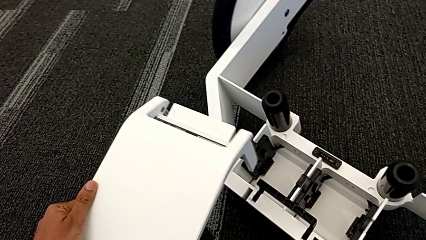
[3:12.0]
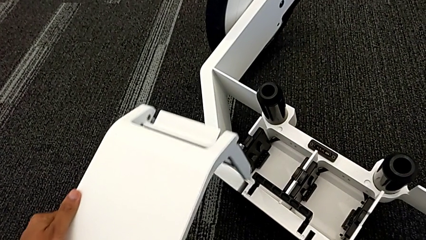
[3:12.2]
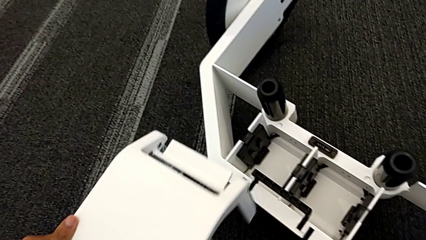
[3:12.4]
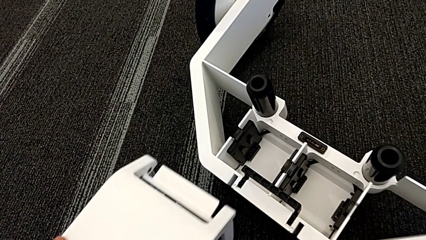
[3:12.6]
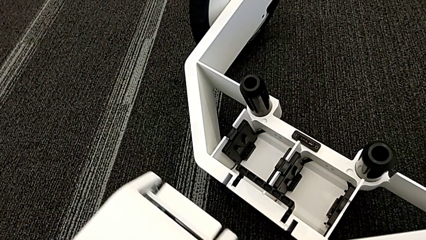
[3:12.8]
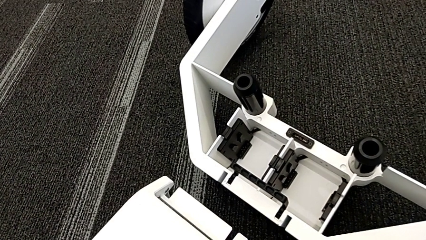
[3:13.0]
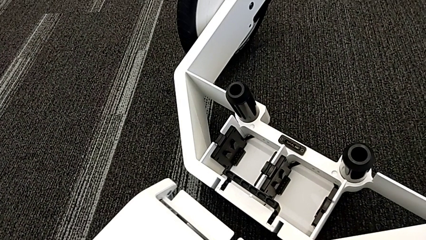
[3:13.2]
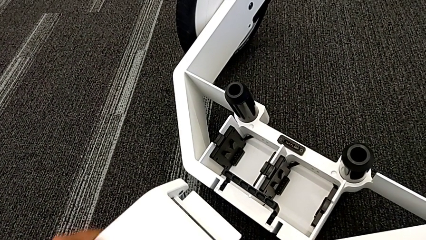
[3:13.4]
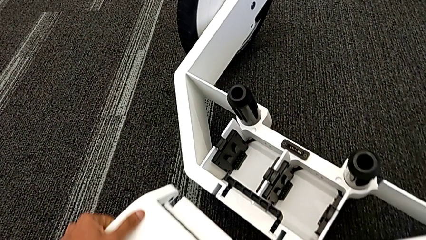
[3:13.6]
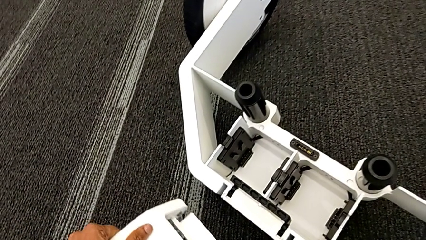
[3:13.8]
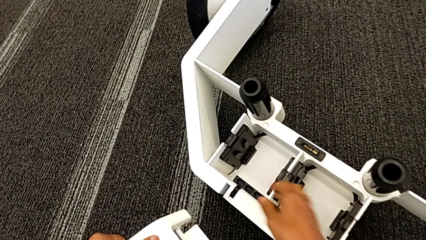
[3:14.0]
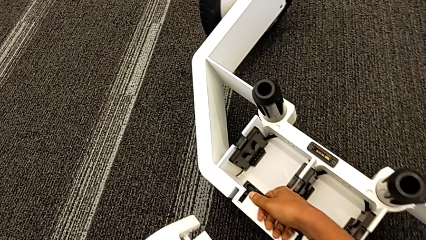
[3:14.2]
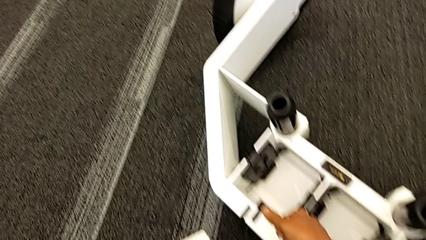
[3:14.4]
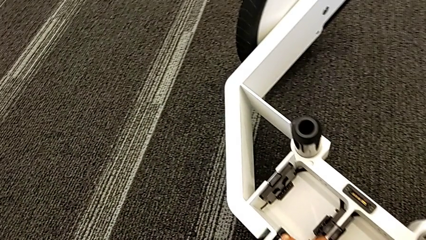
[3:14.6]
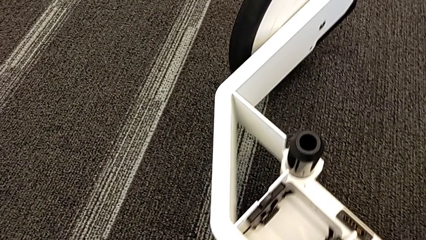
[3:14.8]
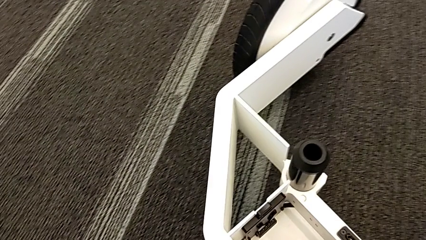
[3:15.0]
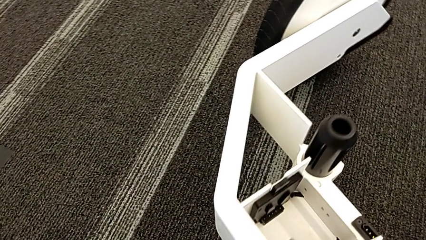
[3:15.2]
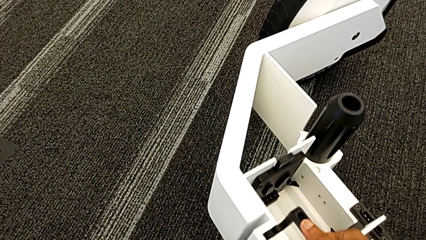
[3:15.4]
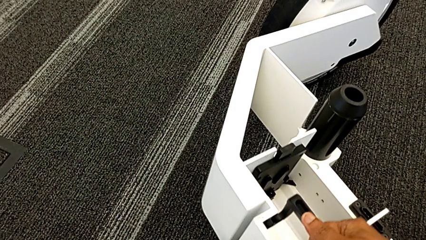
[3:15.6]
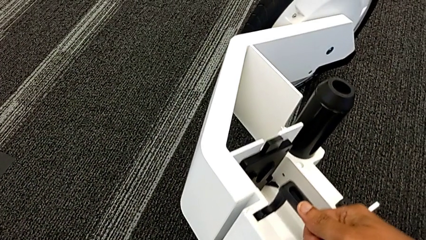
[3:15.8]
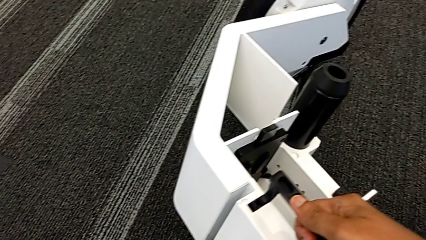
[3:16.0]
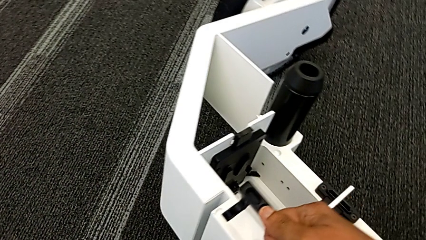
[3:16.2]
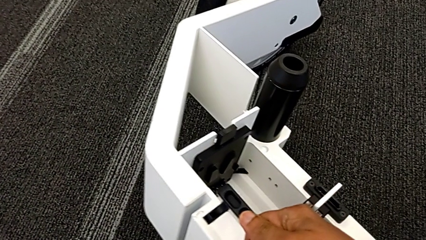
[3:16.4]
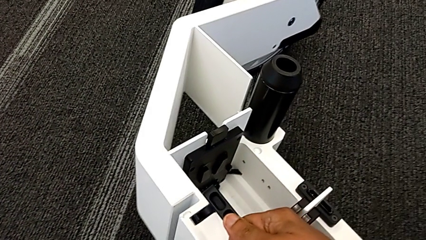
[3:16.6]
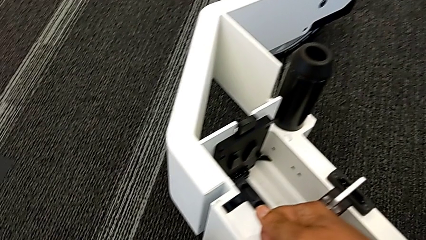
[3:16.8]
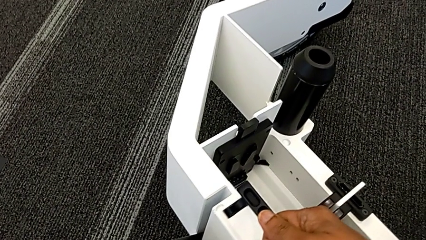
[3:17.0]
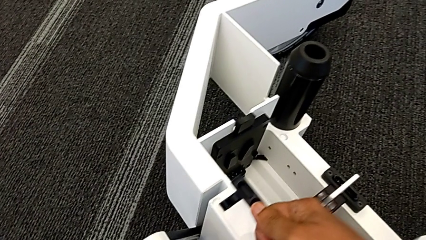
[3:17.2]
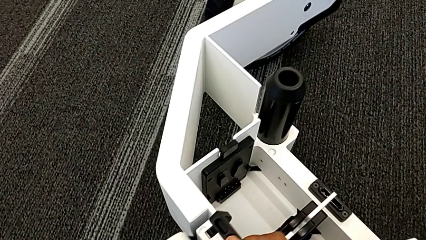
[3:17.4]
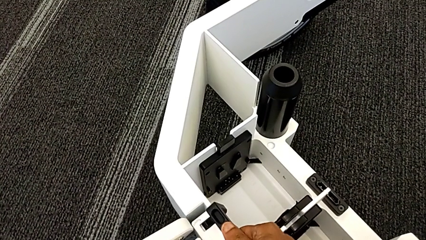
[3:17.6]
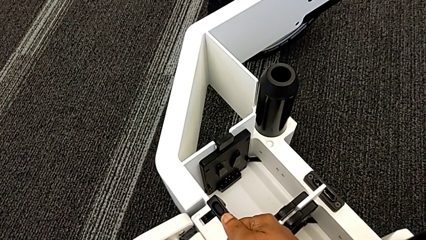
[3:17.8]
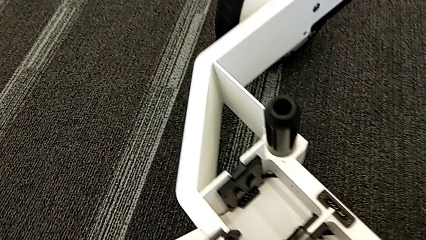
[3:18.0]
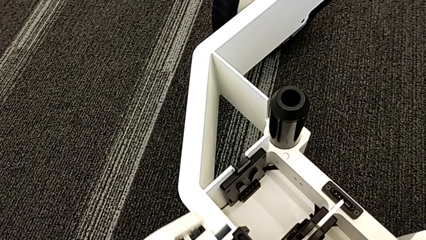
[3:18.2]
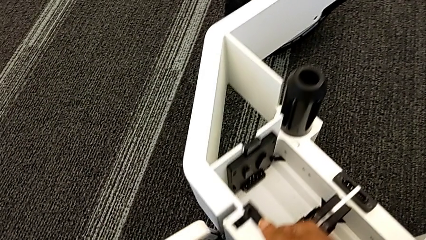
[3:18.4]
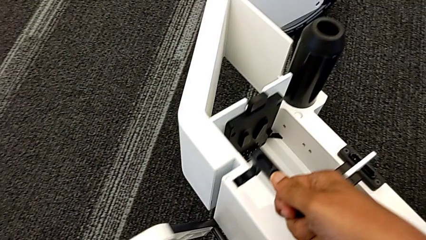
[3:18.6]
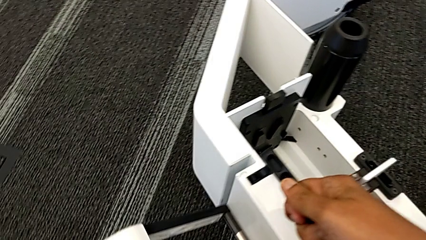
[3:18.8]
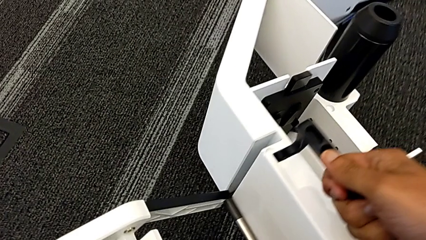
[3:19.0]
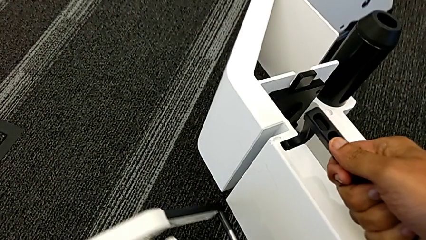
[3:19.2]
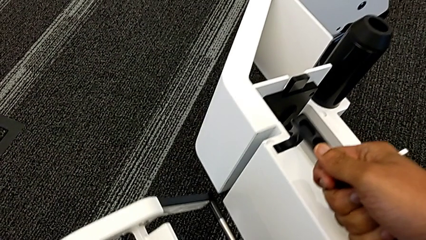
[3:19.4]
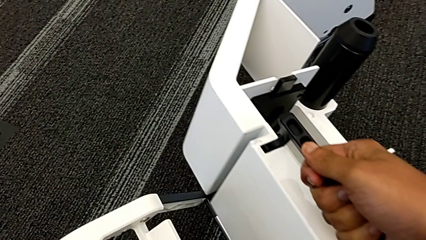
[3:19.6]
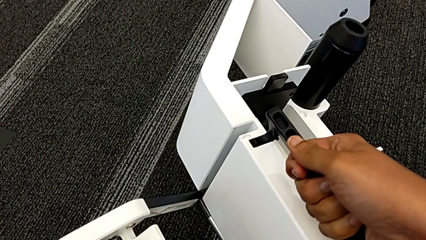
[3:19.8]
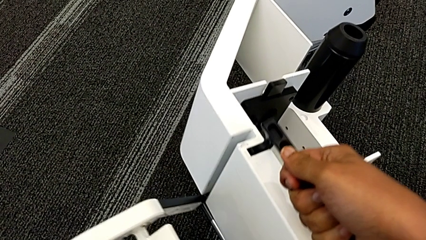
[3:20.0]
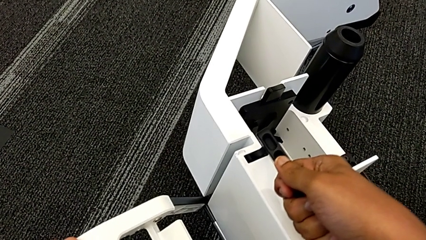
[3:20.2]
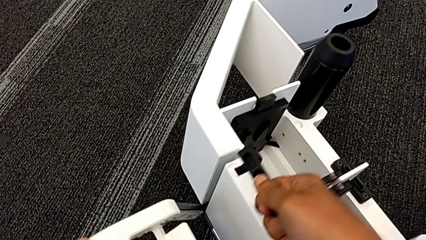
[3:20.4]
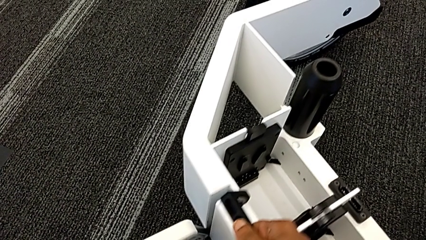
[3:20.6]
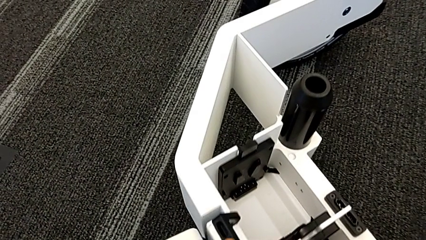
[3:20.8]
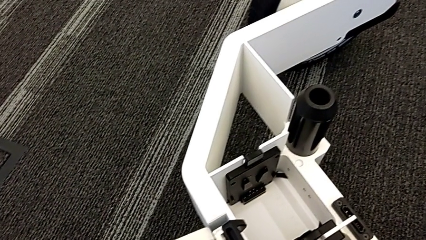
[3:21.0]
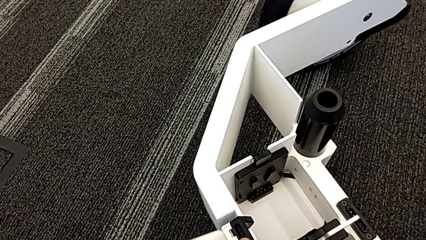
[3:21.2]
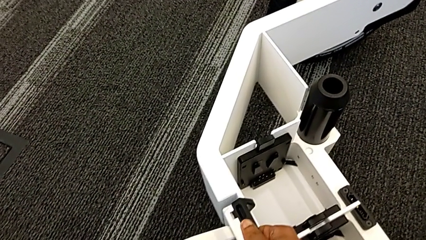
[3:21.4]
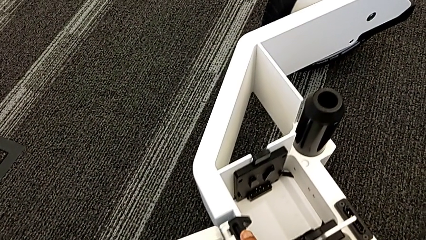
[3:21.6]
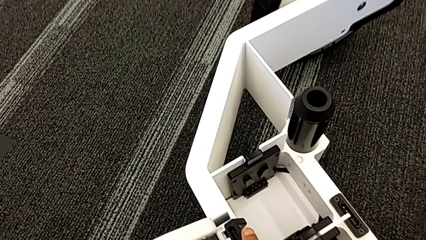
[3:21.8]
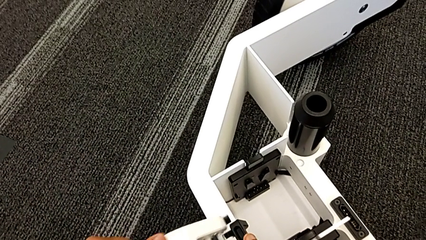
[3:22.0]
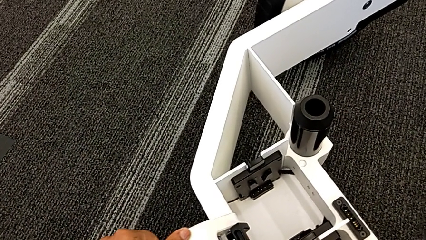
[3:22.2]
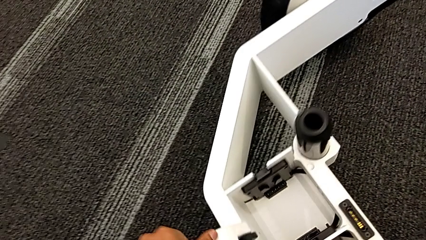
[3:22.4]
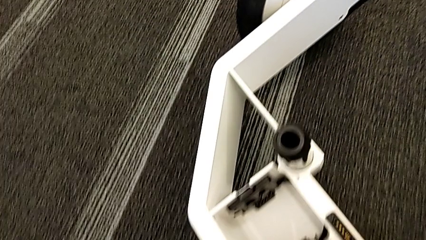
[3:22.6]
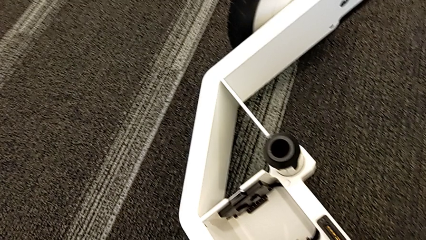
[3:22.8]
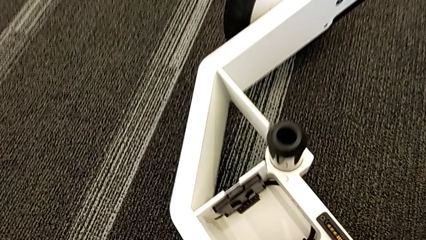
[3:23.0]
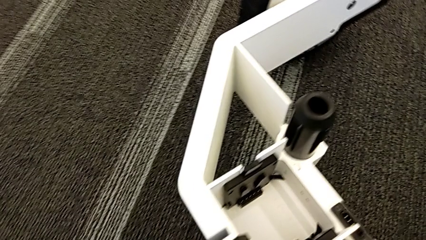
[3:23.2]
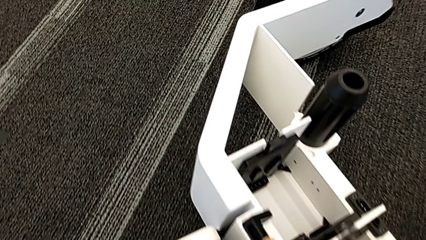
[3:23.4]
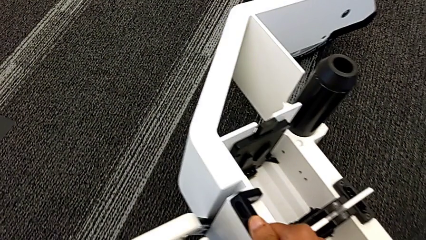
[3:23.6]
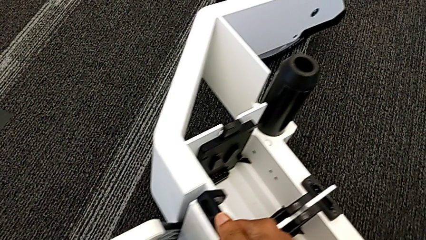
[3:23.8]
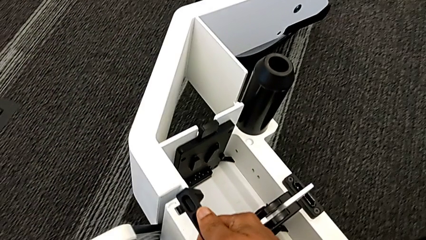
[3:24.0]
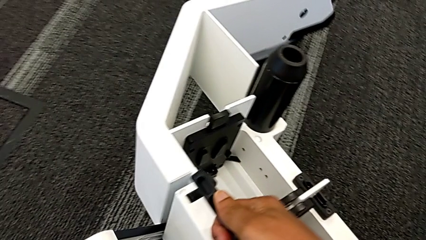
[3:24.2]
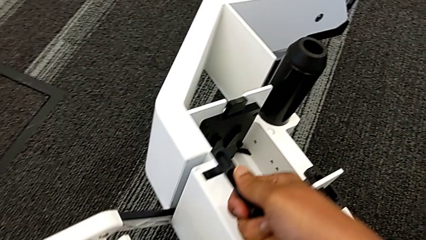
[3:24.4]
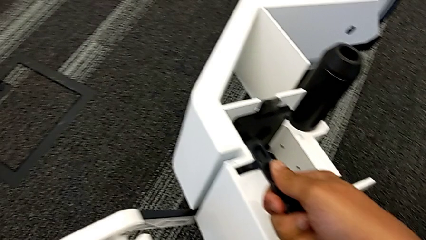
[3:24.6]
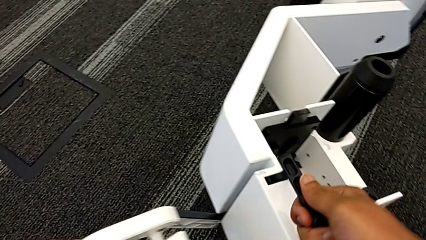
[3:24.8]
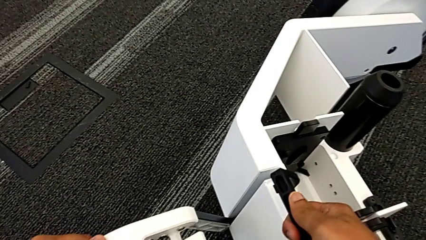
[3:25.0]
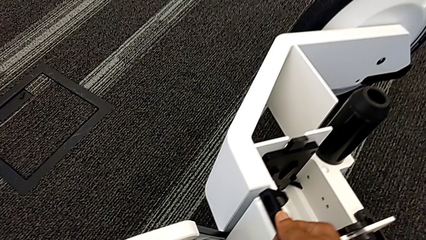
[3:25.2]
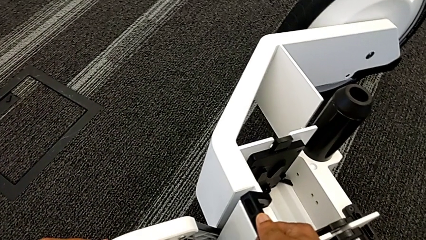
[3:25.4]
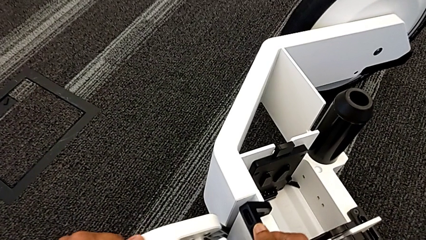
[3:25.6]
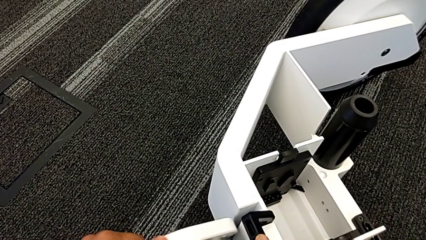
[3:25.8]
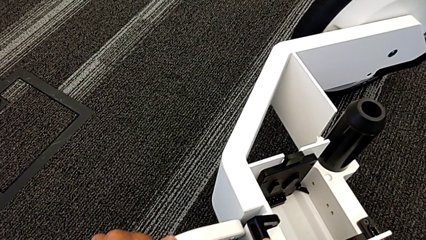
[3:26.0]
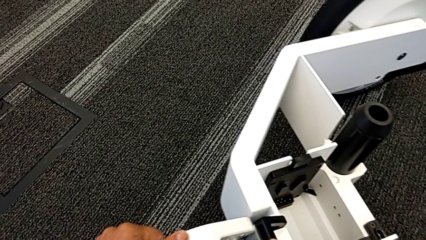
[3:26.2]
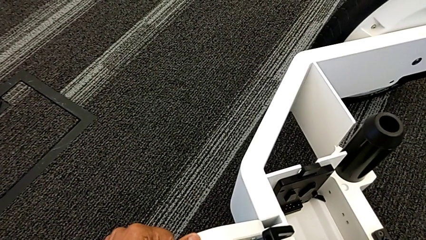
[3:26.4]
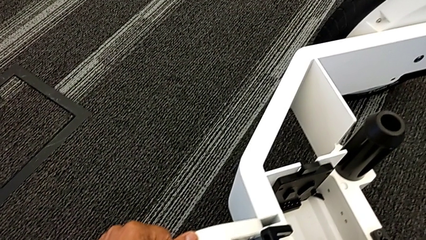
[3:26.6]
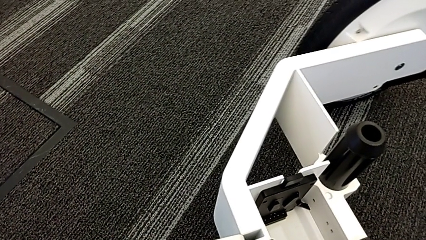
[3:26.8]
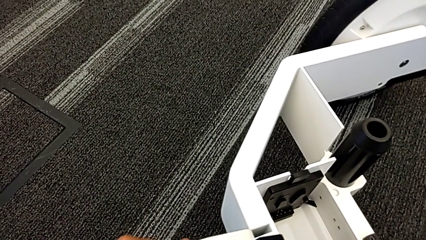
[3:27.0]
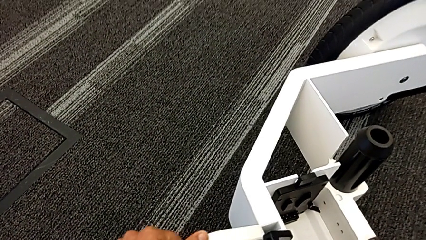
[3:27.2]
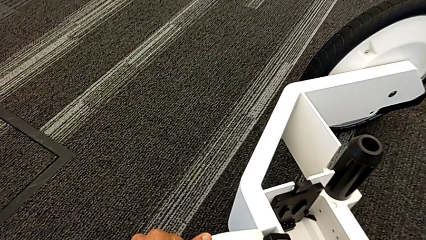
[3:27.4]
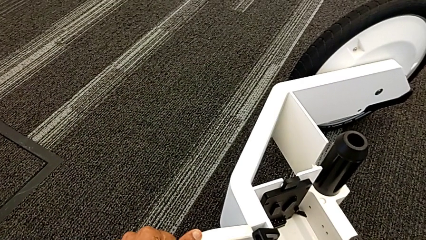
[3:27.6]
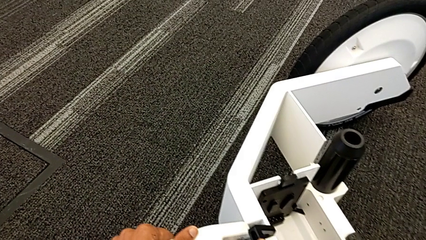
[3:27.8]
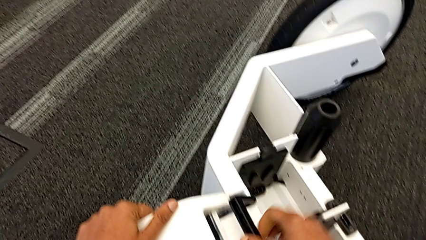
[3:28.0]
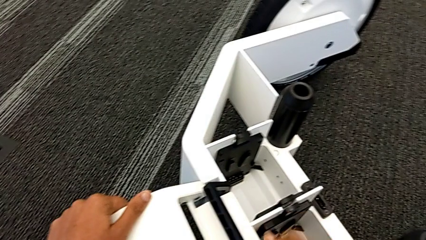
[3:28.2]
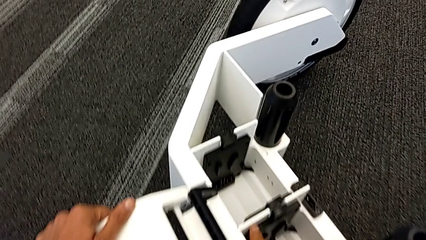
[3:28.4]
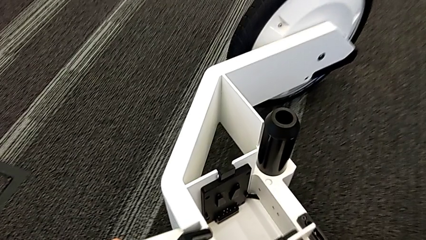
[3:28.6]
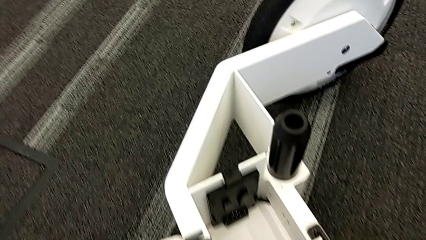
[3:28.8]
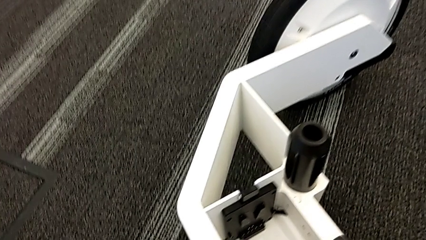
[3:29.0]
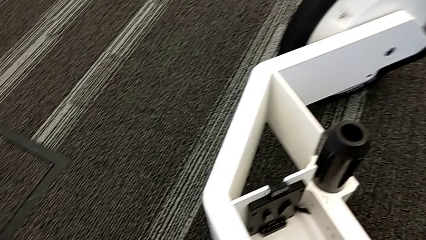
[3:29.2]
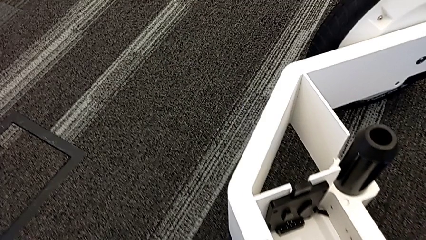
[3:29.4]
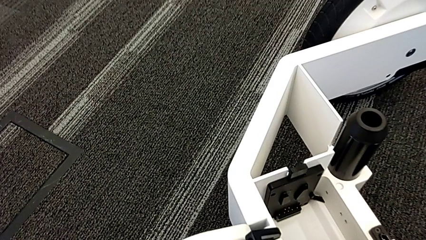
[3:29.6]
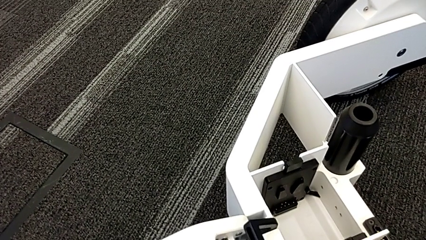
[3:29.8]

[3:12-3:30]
The camera wearer is assembling the third wheel into the wheel unit. They inspect the kickstand and insert the third wheel.
